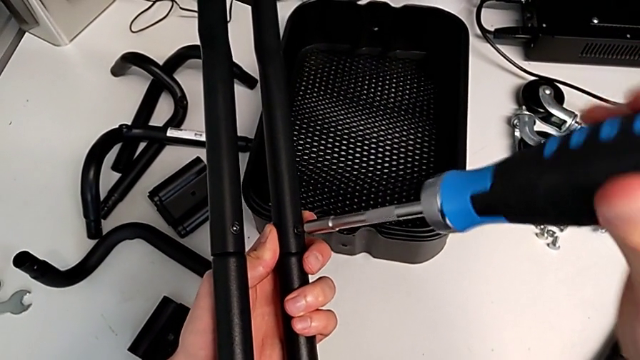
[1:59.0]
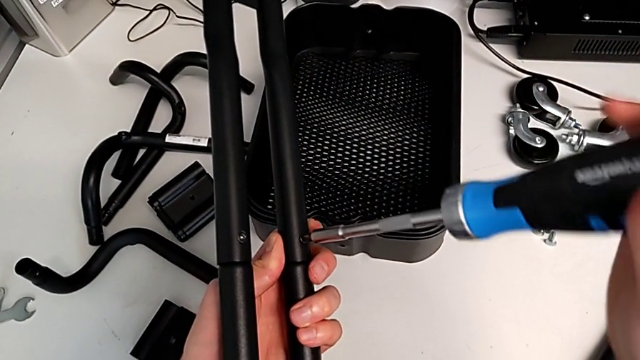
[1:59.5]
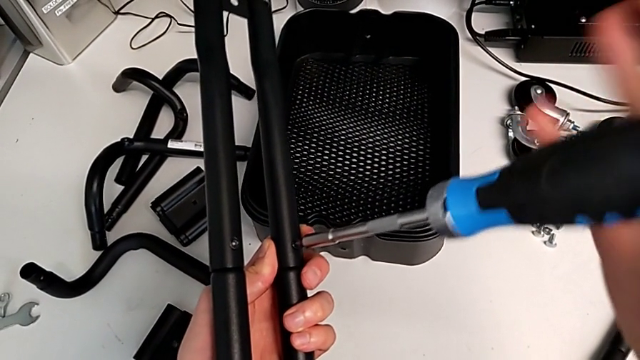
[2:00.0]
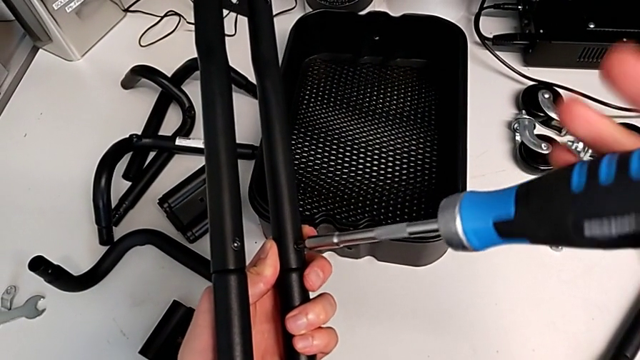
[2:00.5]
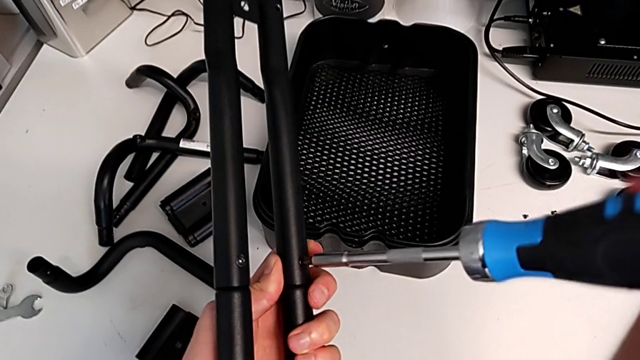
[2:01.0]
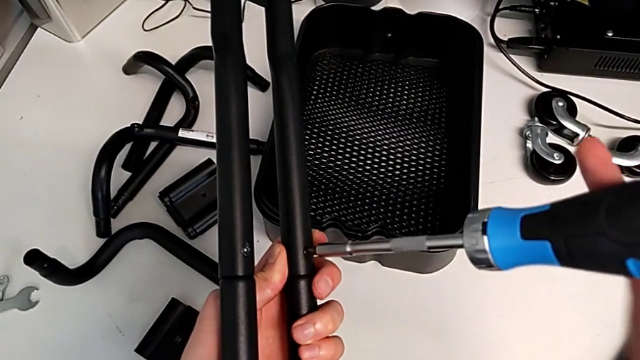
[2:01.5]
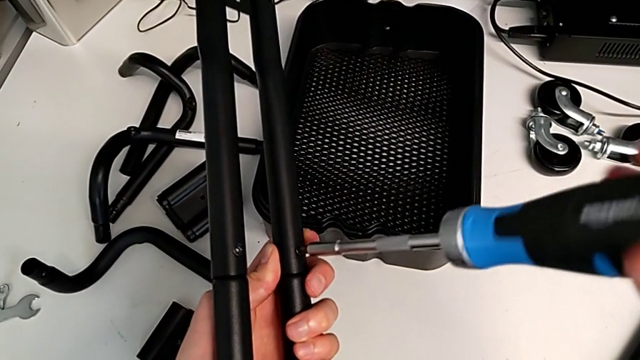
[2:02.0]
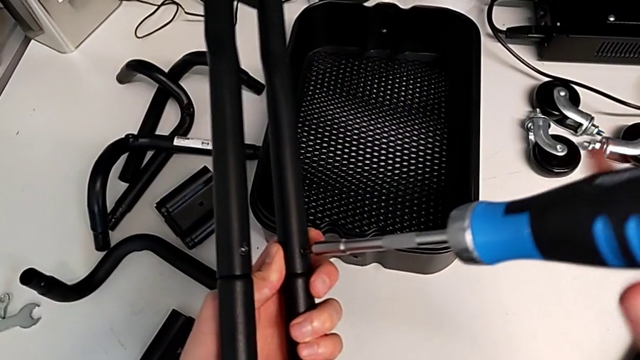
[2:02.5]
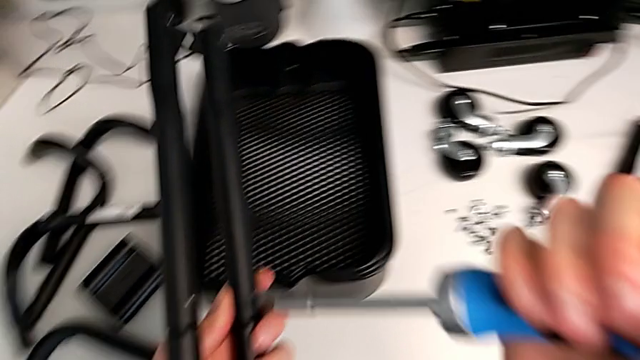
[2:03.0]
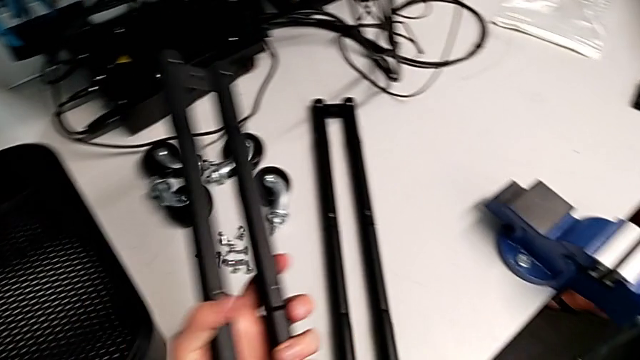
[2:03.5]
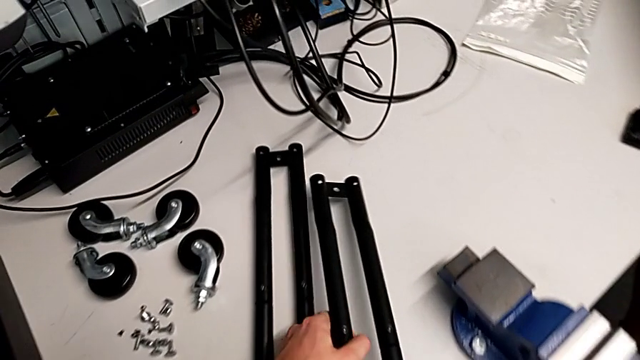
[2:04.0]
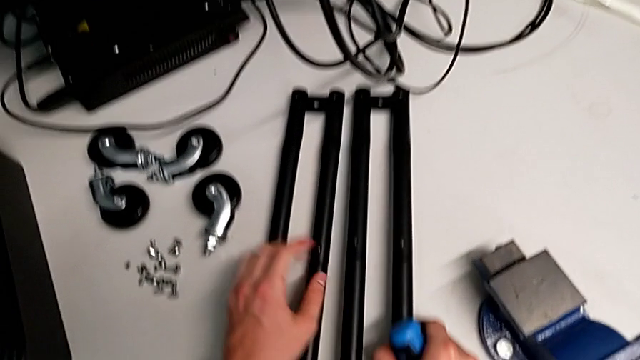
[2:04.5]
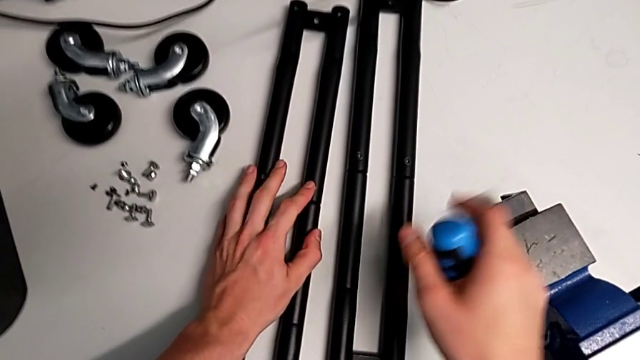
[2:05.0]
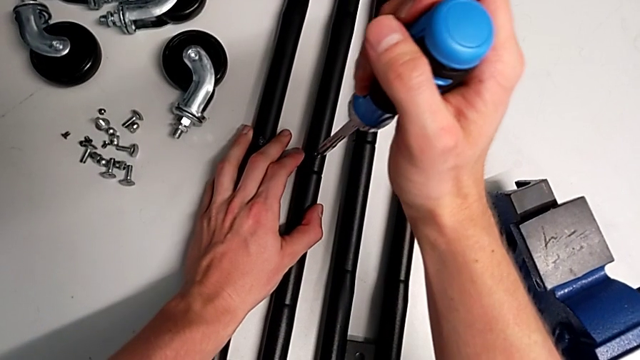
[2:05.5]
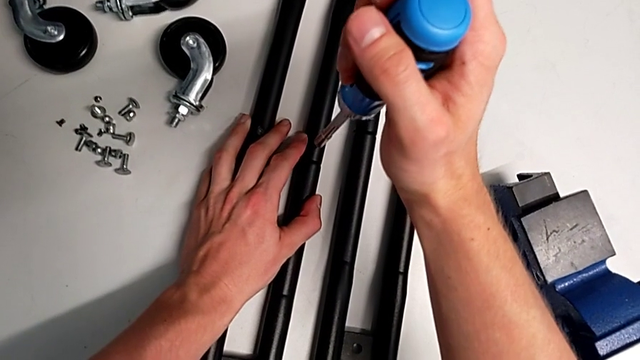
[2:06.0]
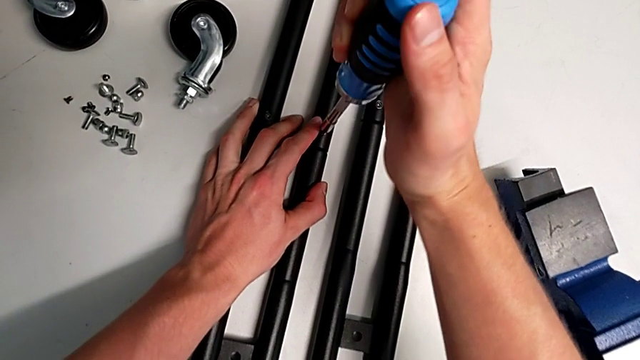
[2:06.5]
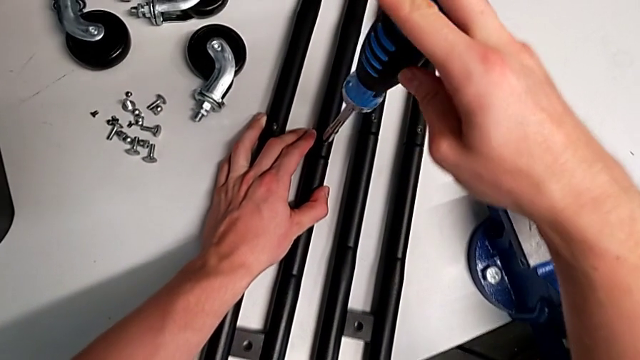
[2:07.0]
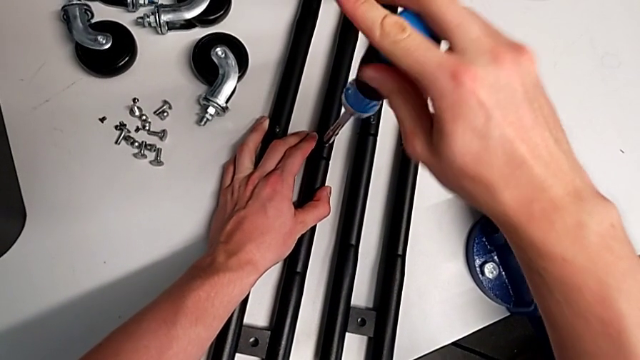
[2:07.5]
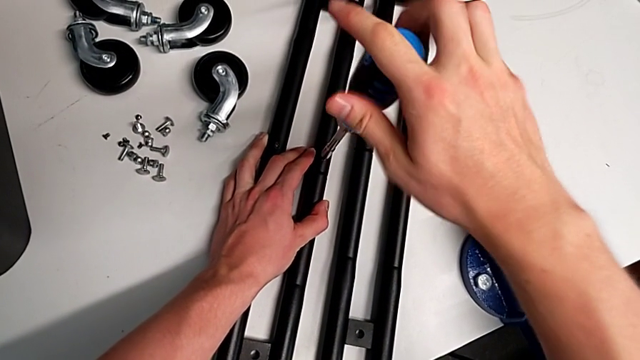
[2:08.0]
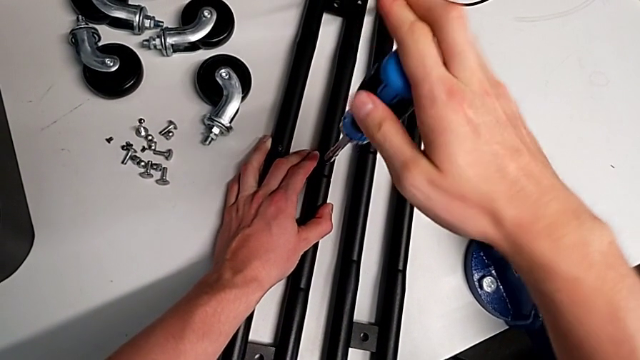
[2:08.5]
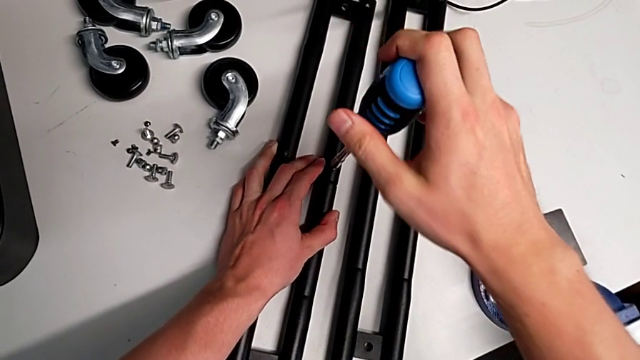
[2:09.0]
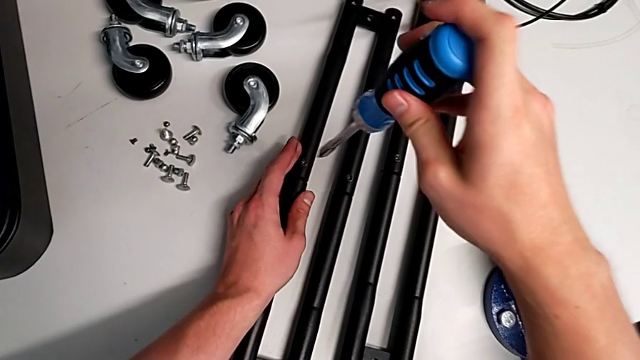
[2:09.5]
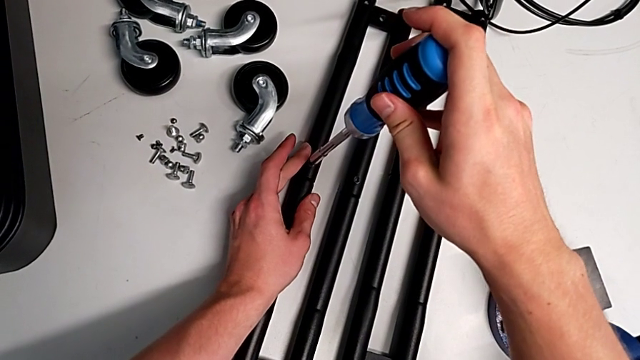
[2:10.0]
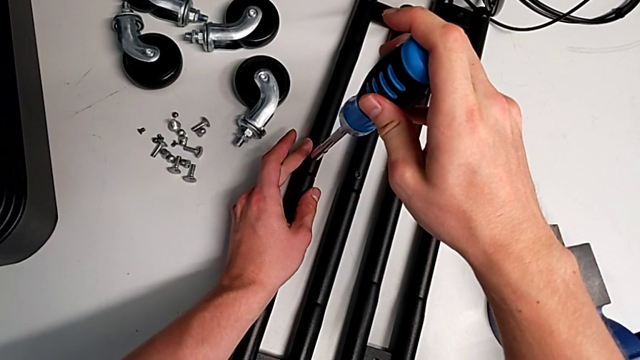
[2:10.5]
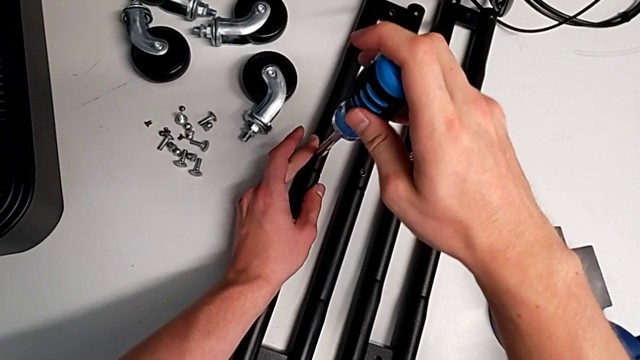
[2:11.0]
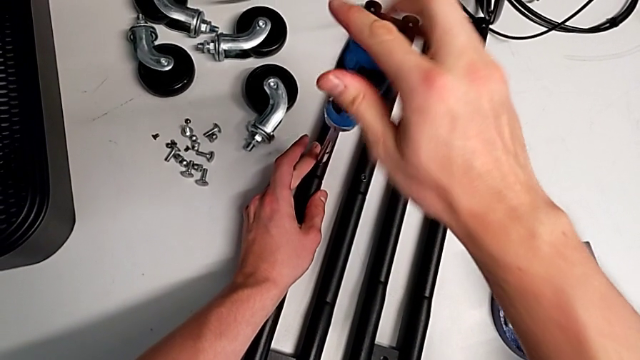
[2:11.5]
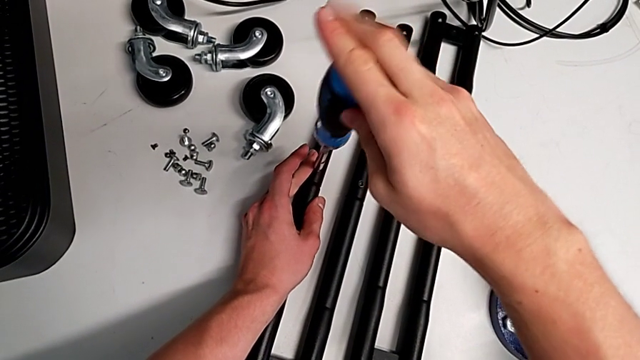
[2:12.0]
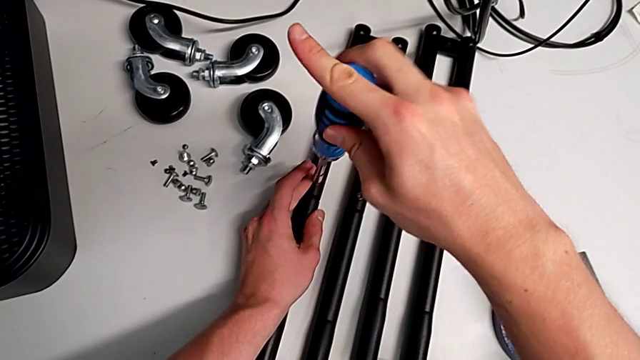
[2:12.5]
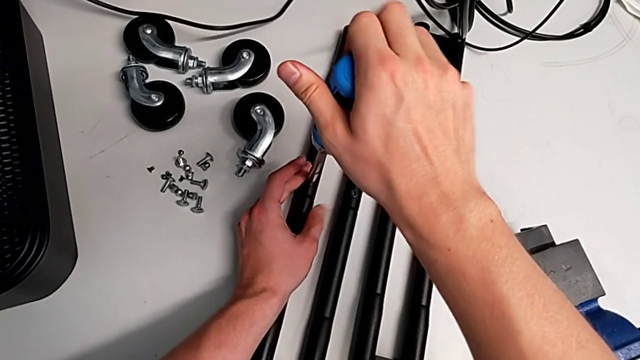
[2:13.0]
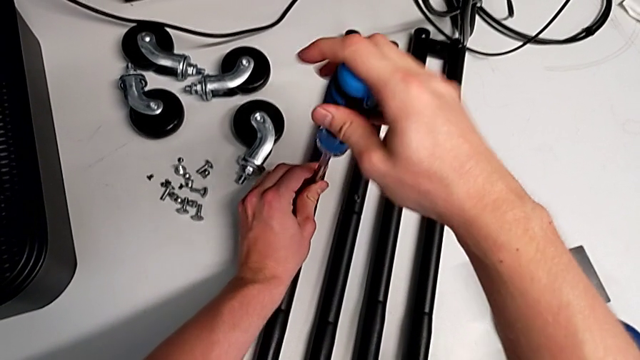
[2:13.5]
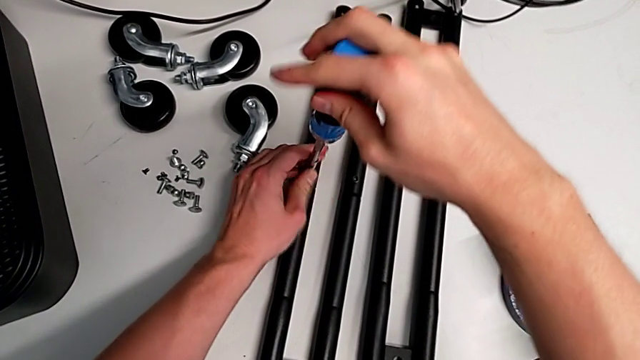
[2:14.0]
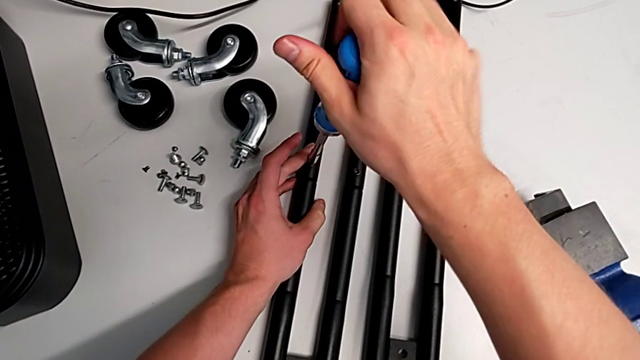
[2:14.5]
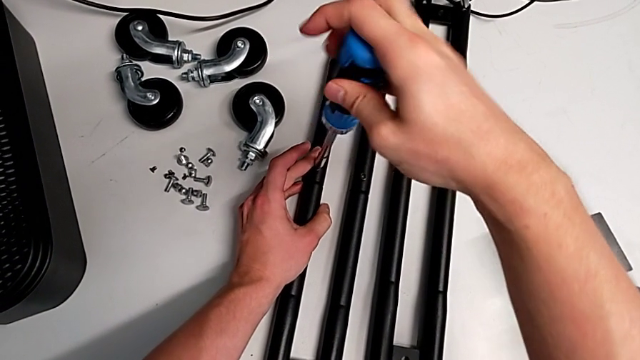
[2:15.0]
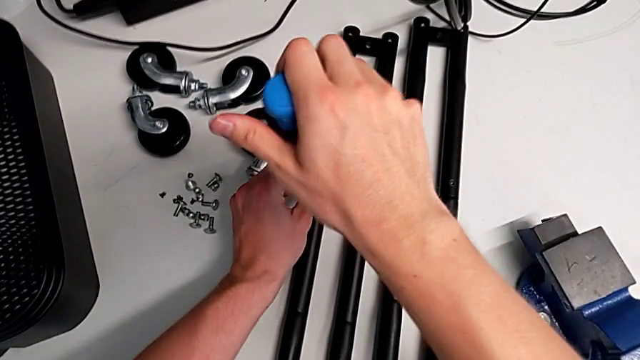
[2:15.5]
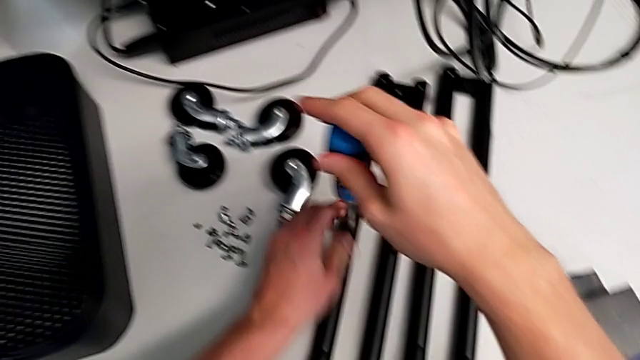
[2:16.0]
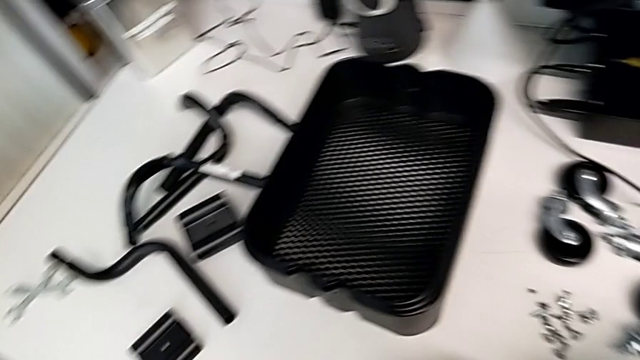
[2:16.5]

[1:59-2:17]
The camera wearer is assembling the second sidebar for the shelf. They keep screwing the screw, place the second leg and screw the screw.

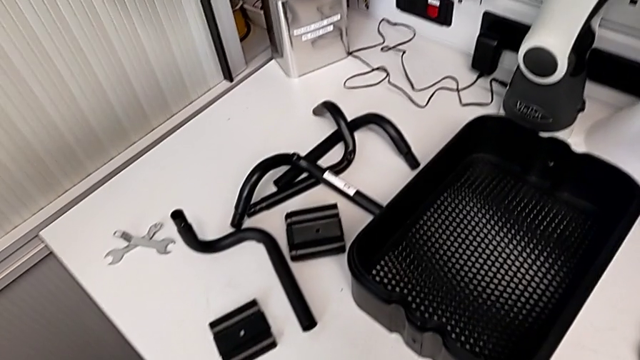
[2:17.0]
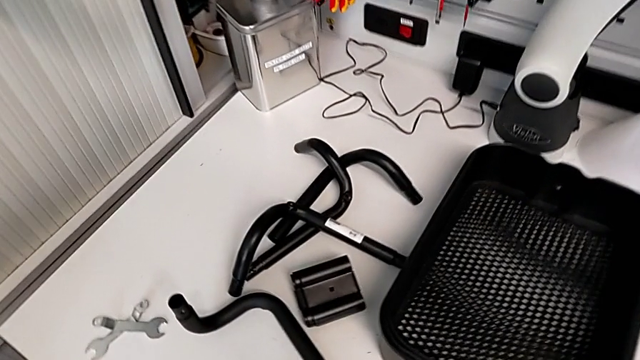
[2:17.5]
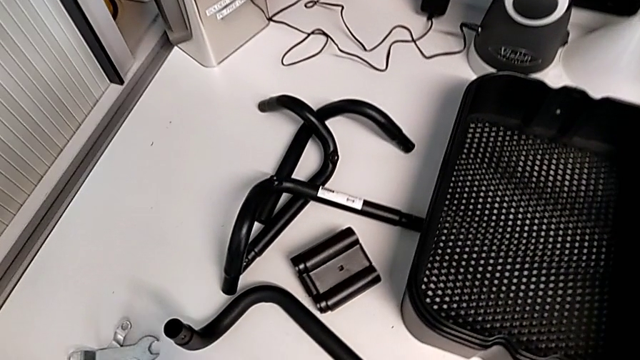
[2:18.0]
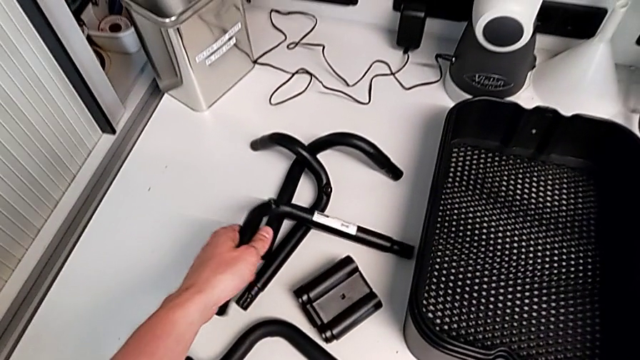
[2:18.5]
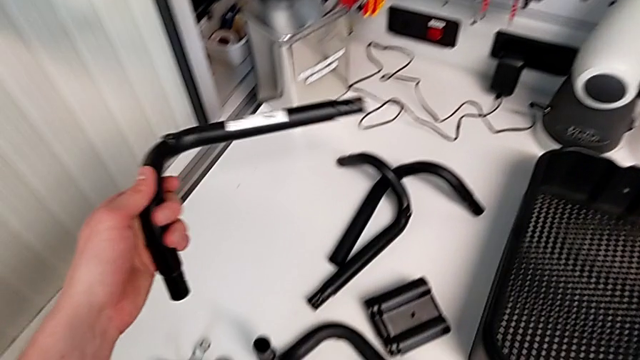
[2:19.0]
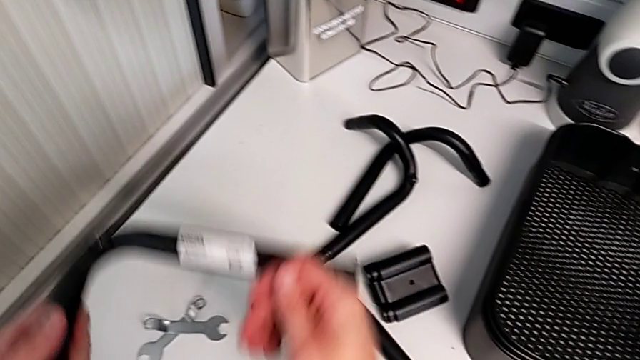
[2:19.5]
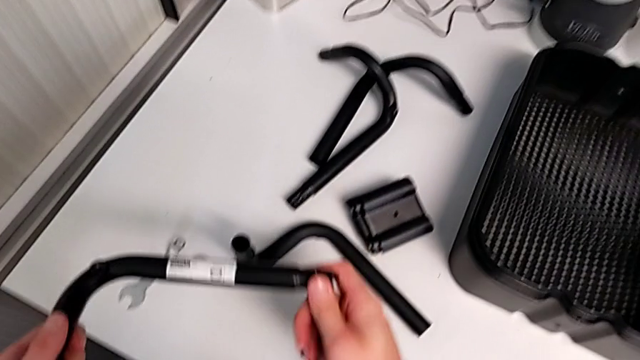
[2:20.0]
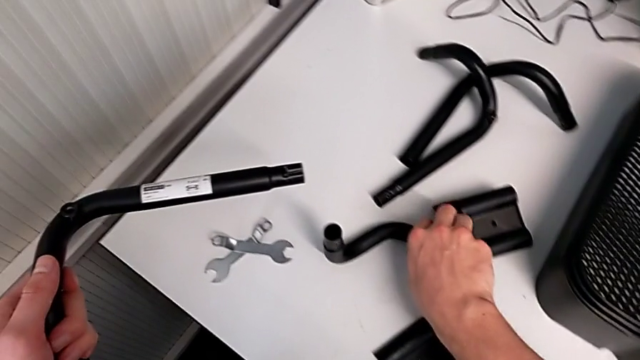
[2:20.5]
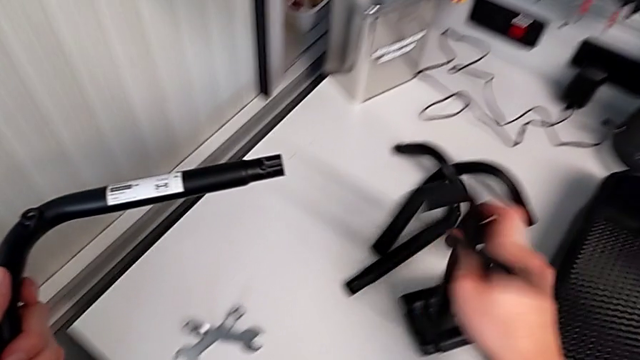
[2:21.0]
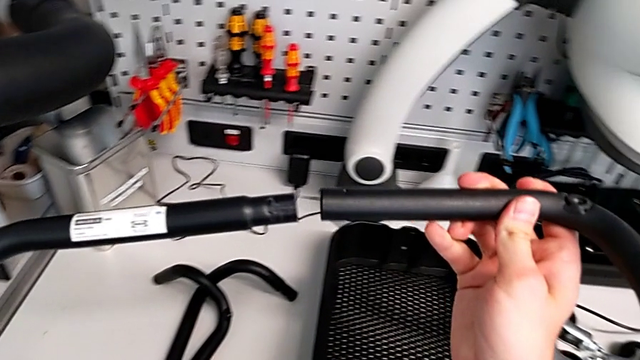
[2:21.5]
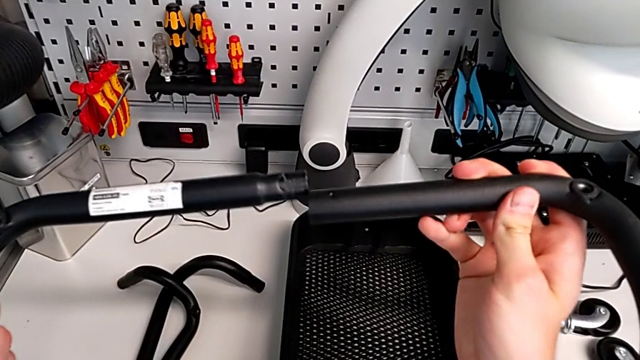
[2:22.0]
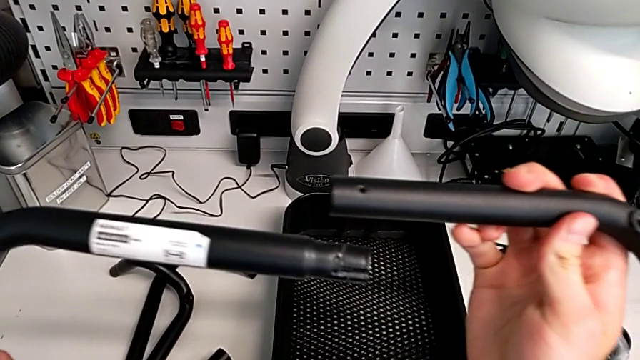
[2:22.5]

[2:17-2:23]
The camera wearer is assembling the base frame. They grab the first frame and grab the second frame.
